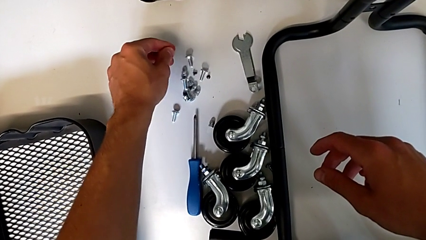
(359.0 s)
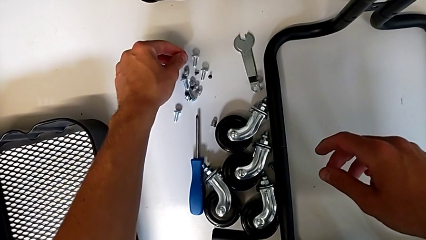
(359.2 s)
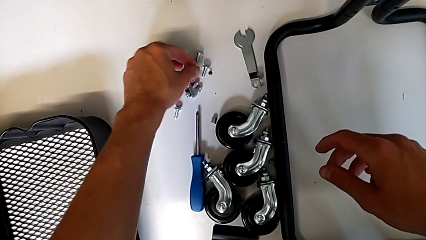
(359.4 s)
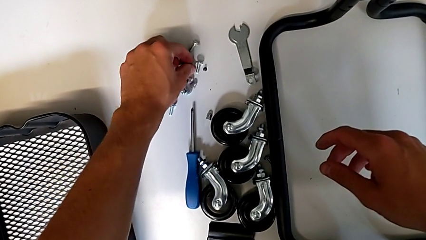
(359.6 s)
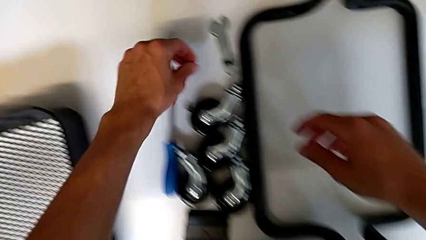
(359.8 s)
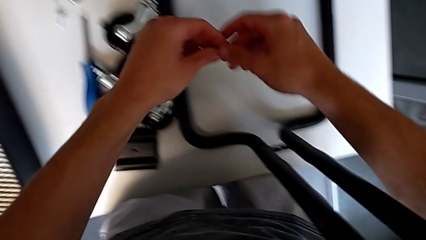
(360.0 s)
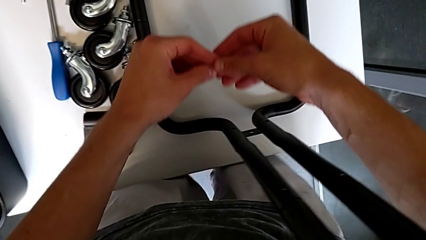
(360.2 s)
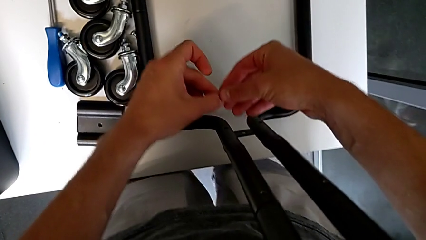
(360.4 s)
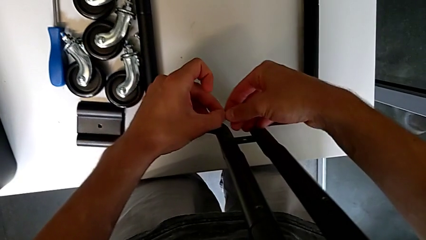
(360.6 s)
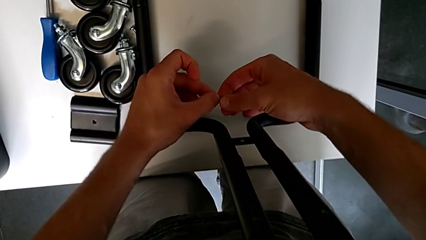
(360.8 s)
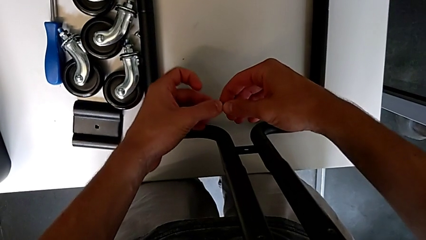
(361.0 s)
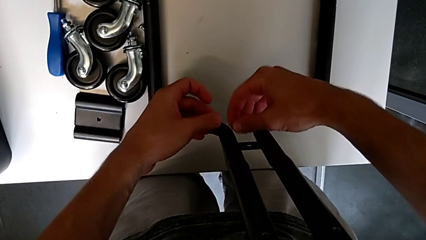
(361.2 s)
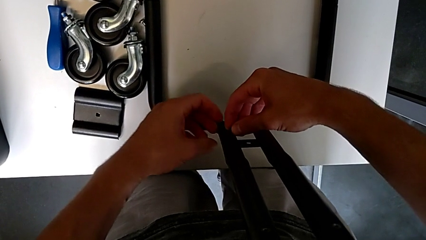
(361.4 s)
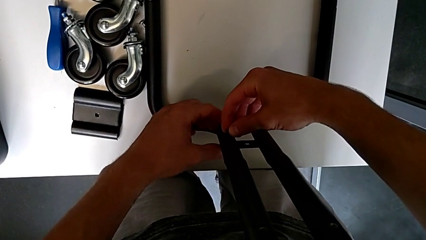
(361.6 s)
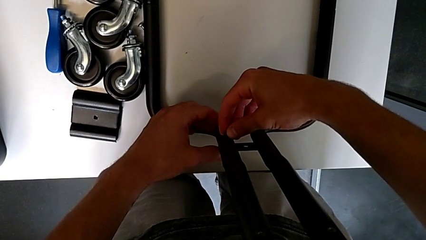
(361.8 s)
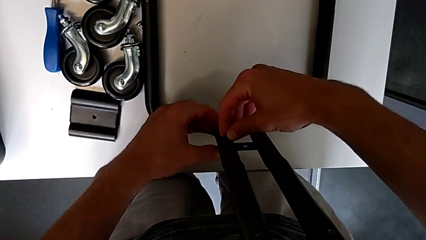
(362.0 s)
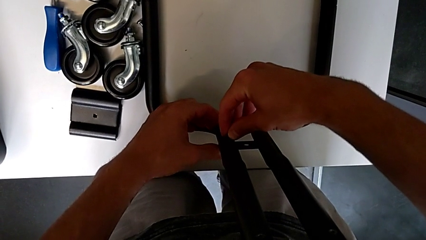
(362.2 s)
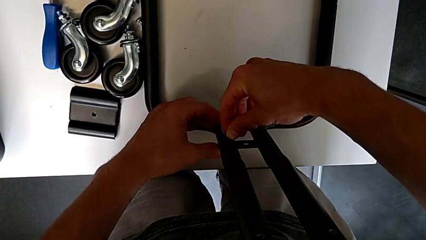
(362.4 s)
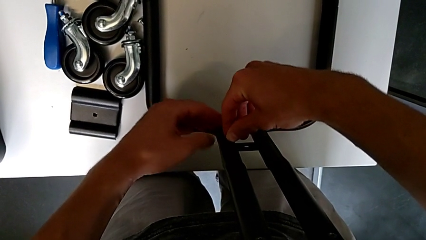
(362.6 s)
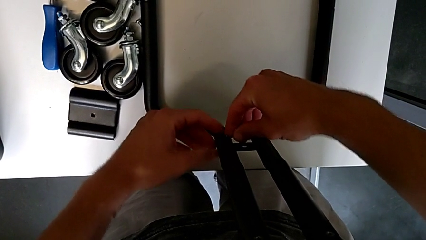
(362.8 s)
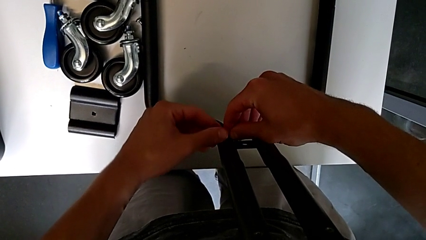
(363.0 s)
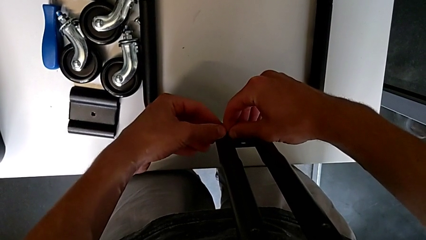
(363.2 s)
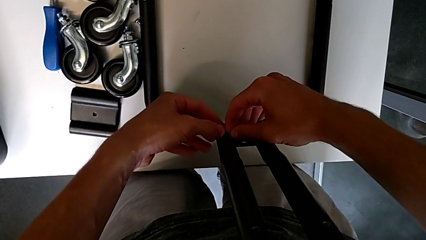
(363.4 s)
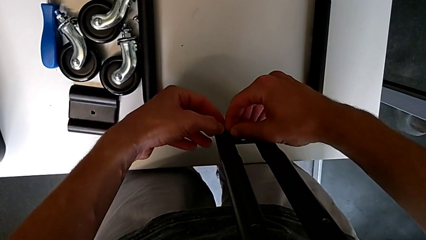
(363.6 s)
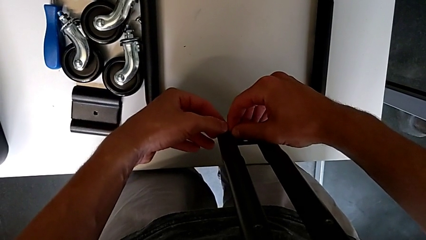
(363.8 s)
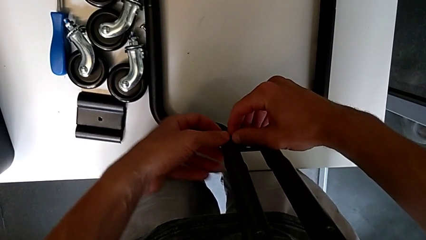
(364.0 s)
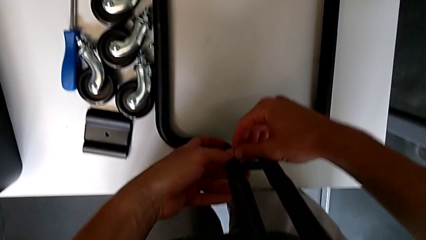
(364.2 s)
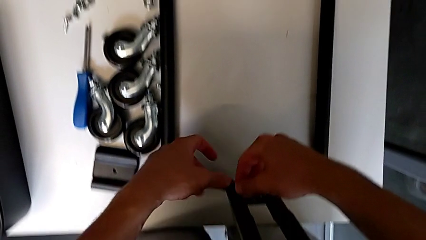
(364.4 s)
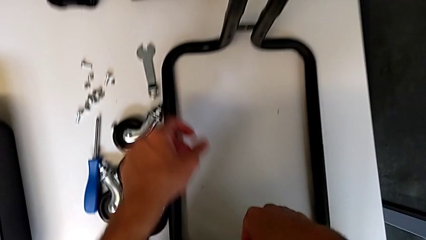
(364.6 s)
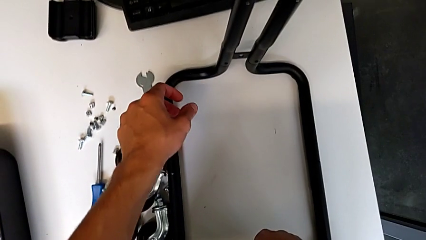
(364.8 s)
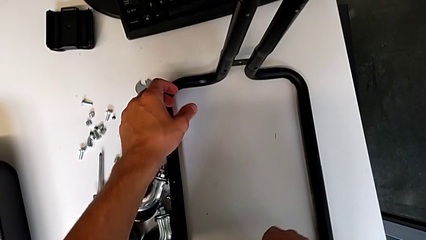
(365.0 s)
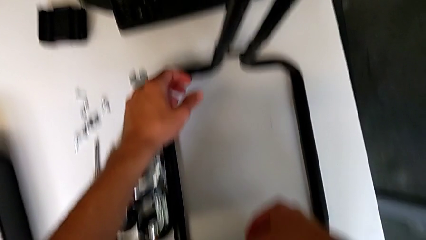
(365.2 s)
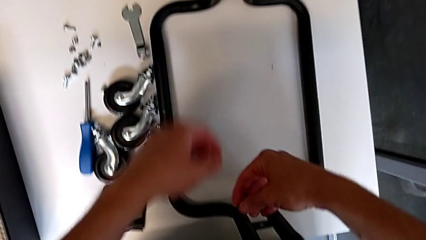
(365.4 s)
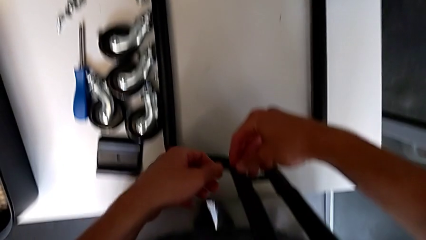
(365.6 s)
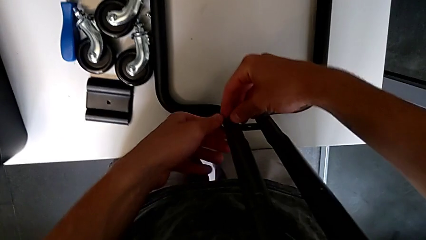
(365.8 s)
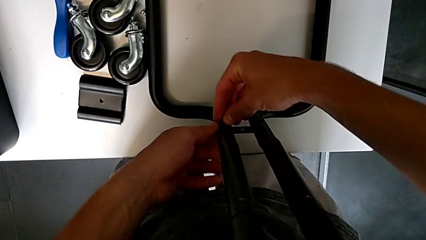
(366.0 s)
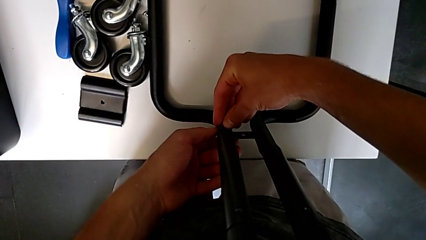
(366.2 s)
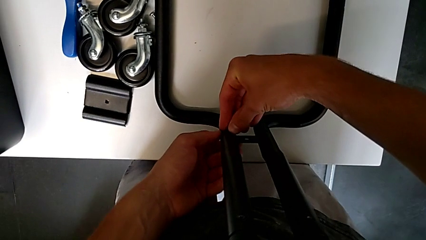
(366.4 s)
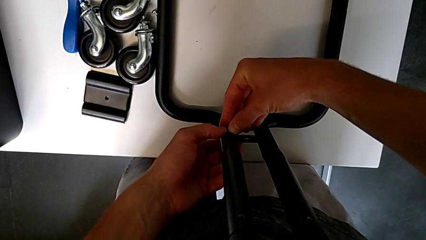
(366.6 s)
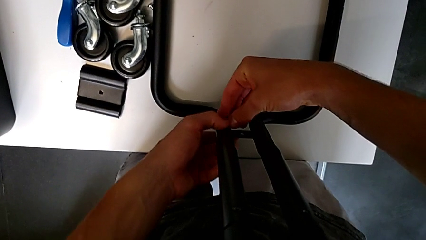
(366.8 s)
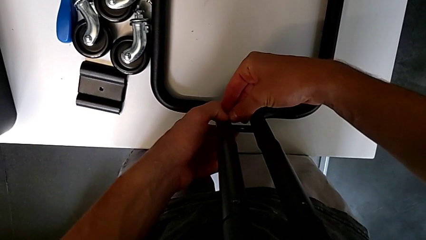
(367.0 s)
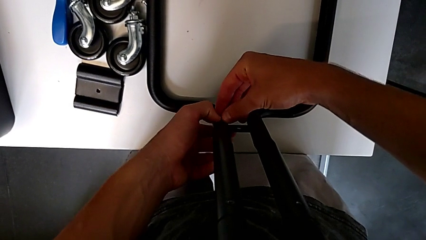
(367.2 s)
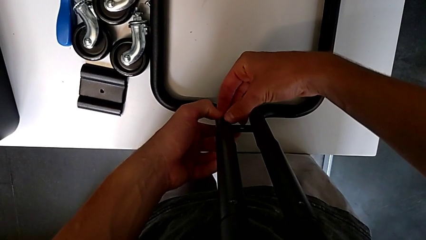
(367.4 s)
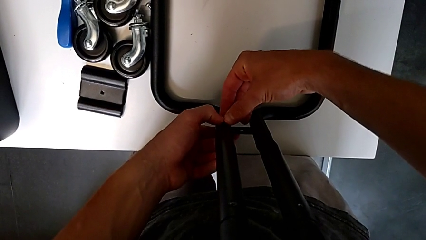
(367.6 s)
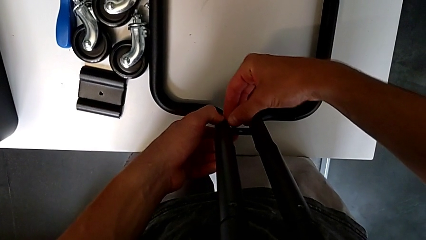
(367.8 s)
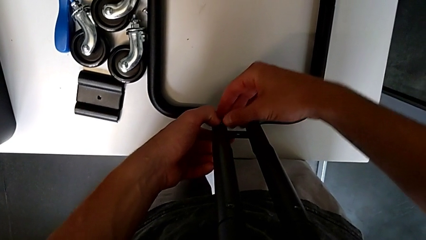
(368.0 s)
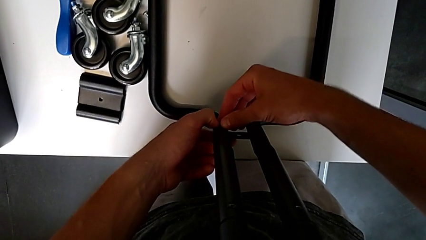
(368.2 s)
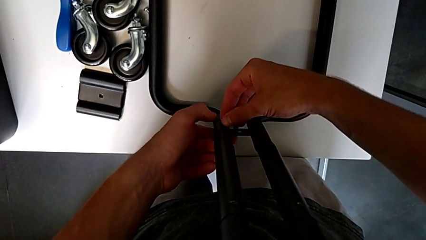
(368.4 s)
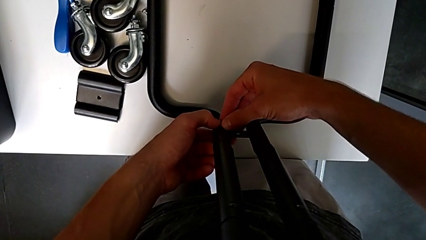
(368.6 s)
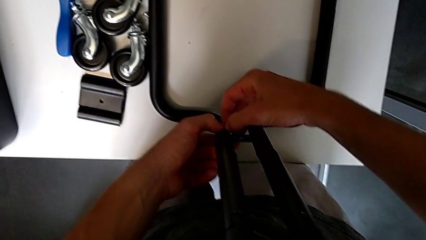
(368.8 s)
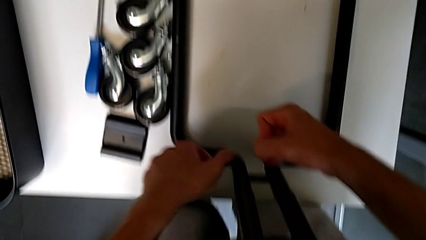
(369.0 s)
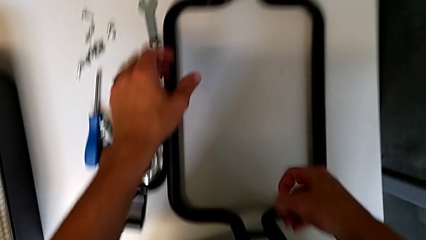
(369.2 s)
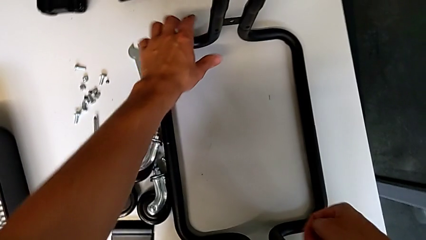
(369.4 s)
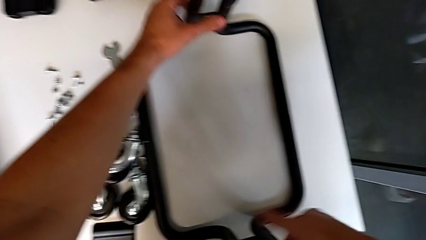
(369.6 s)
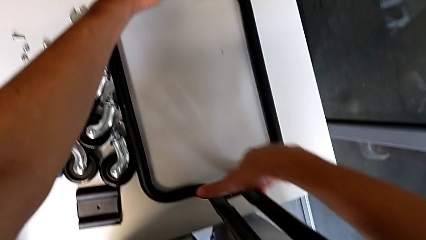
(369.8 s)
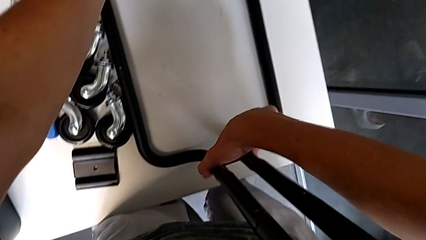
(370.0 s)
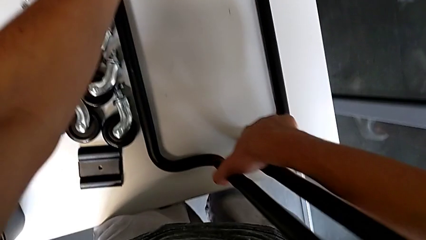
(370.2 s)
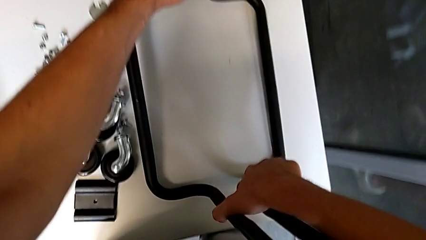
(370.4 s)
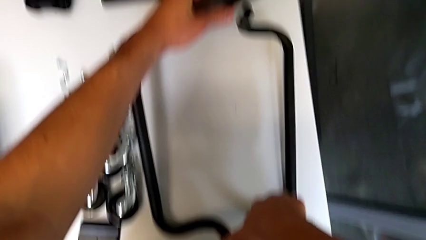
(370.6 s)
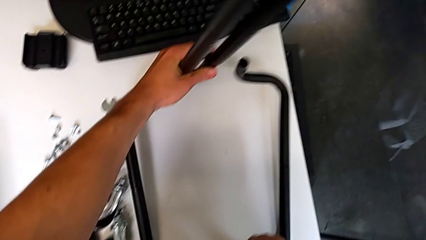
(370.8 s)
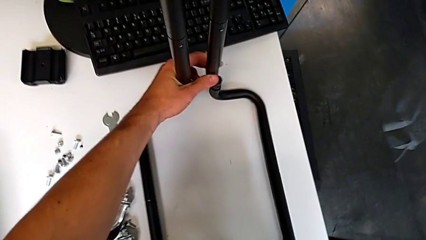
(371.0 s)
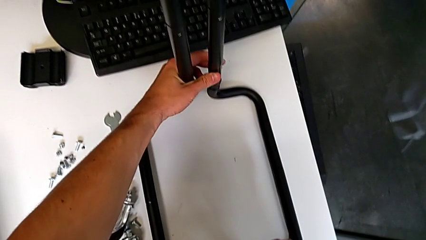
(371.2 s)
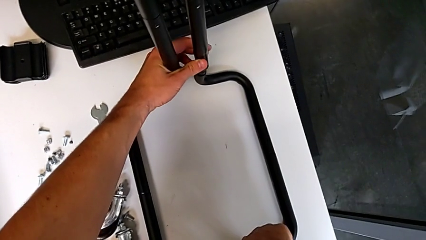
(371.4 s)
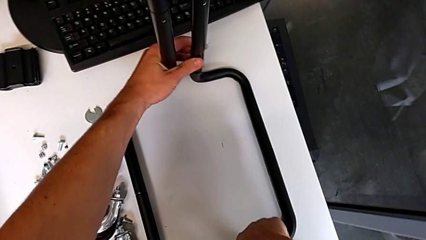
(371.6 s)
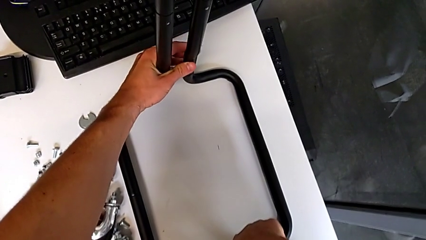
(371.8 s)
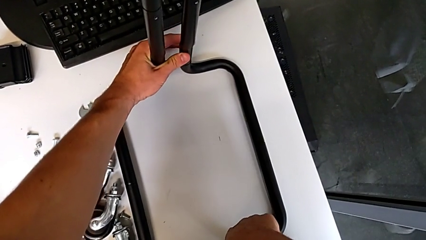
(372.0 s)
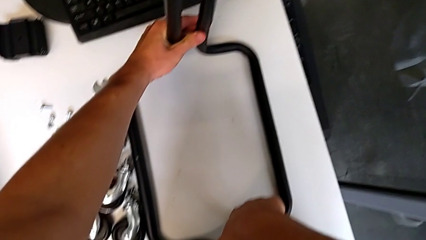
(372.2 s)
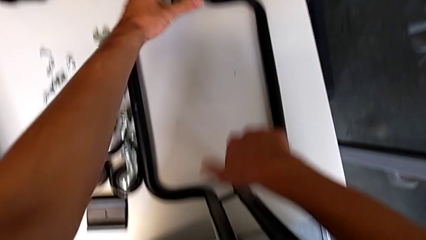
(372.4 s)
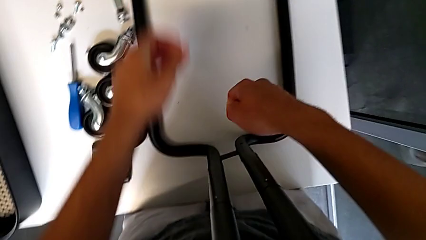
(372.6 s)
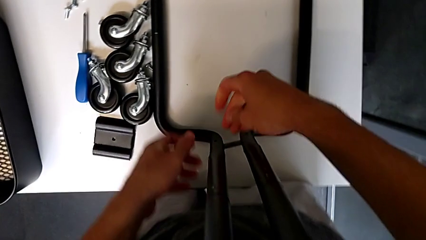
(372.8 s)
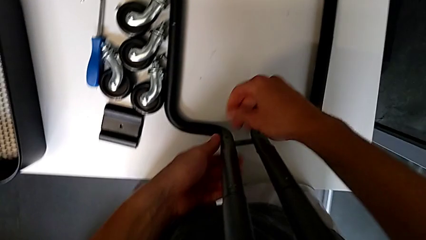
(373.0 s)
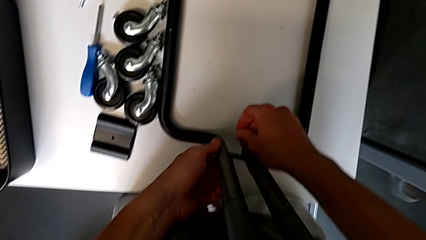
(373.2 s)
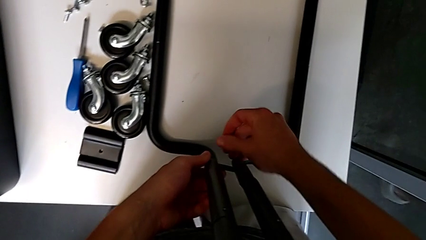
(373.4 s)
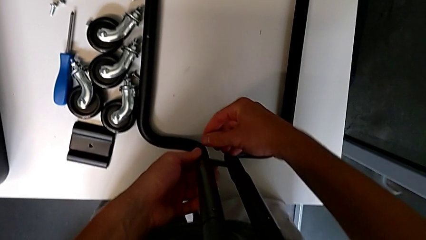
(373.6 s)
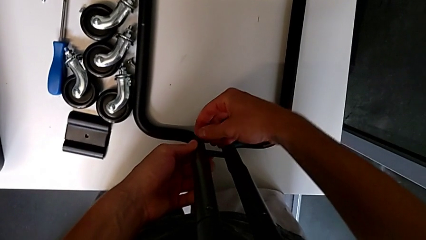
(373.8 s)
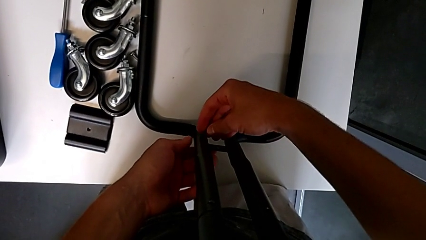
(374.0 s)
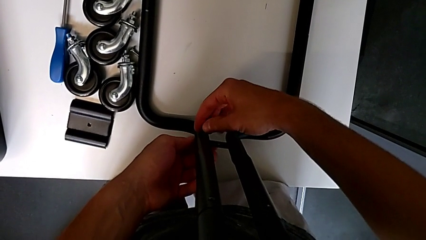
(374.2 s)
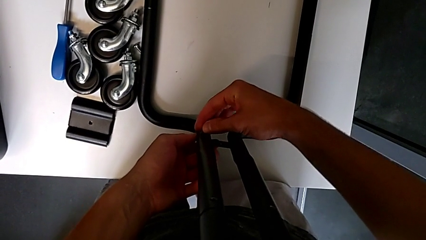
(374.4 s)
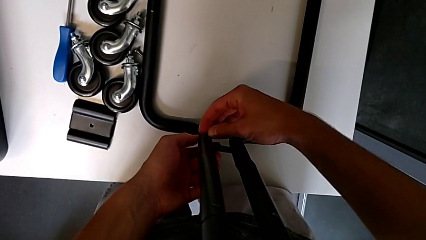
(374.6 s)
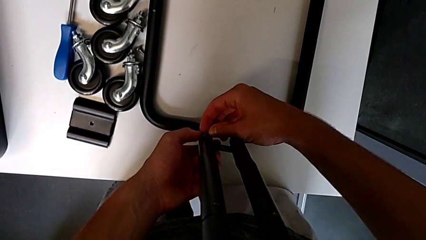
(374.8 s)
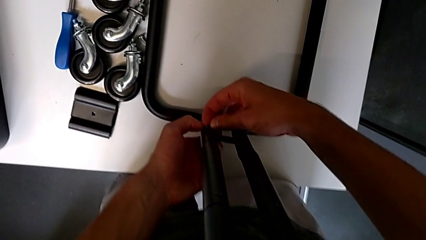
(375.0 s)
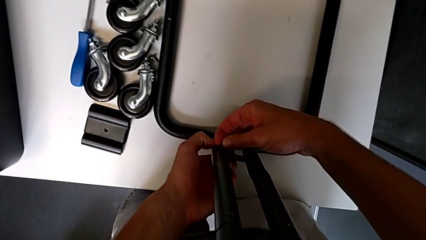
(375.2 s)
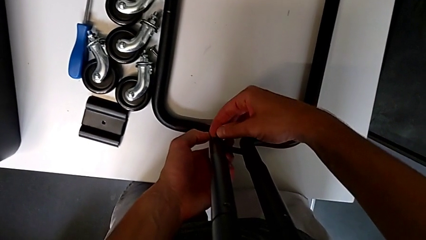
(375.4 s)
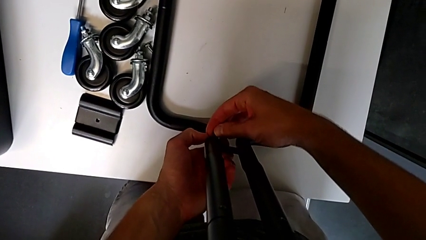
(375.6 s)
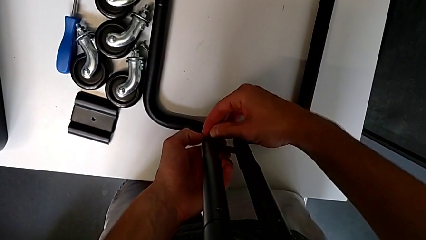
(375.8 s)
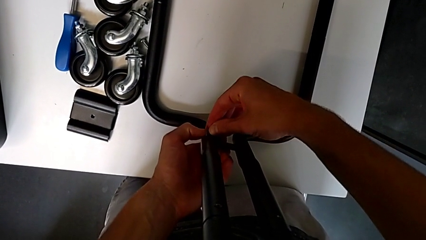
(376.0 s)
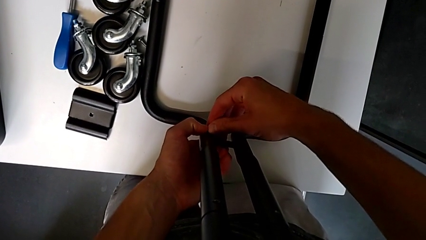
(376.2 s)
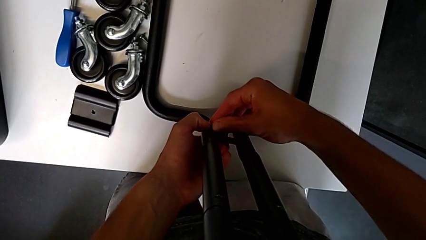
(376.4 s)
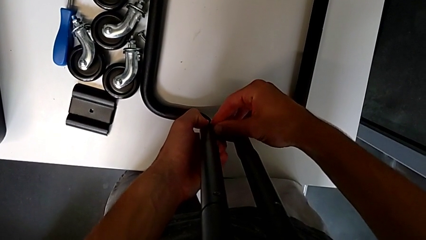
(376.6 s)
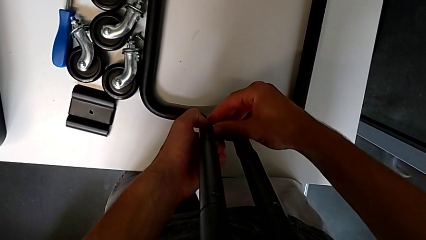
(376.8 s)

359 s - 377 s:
The camera wearer is mounting the side bars on the base frame of the furniture. They grab the screw, approach the half frame, insert the screw, grab the half frame, approach the screw and insert it.
